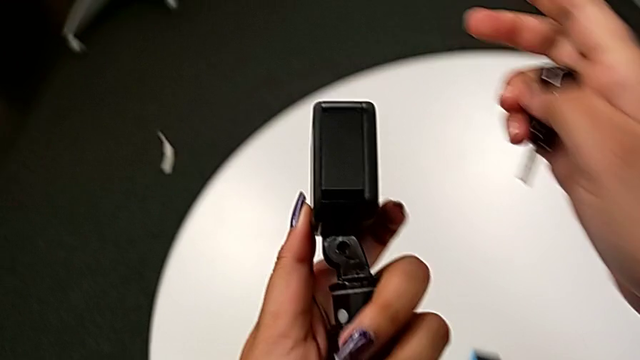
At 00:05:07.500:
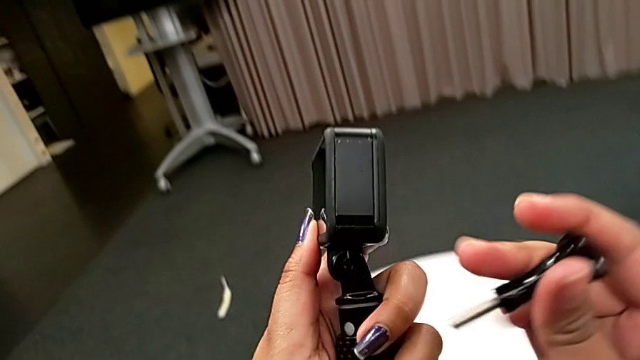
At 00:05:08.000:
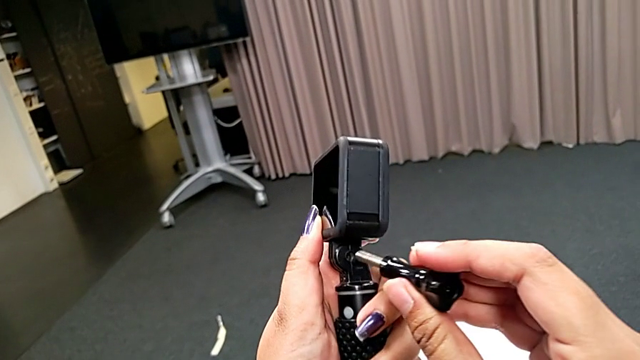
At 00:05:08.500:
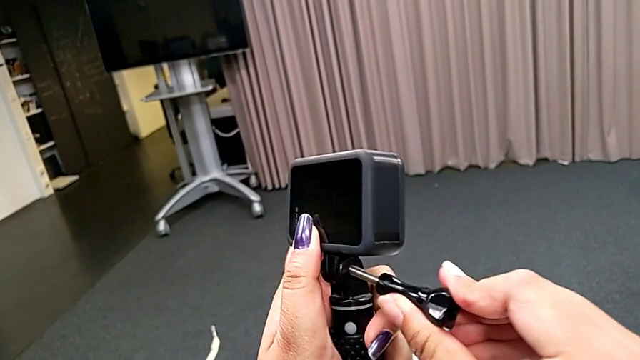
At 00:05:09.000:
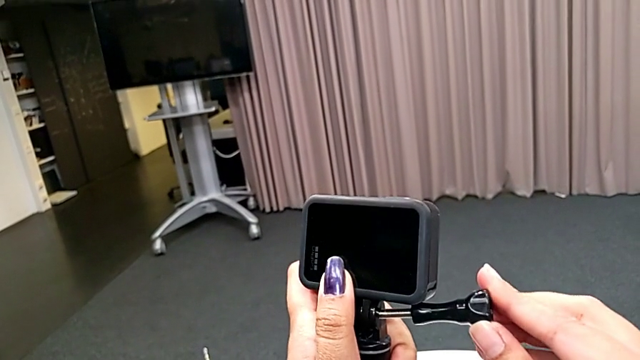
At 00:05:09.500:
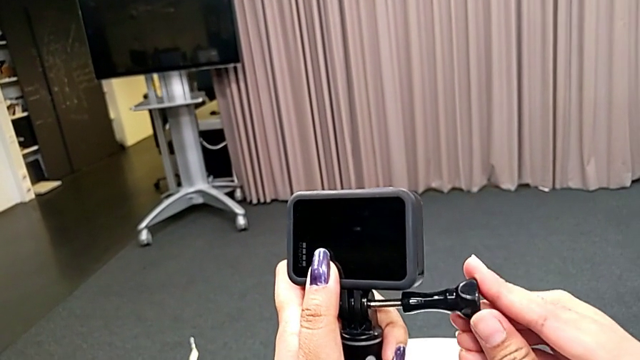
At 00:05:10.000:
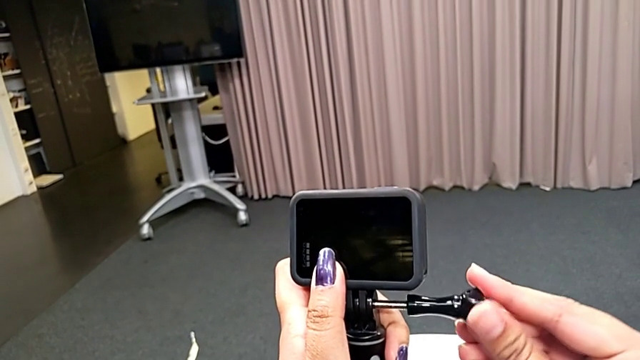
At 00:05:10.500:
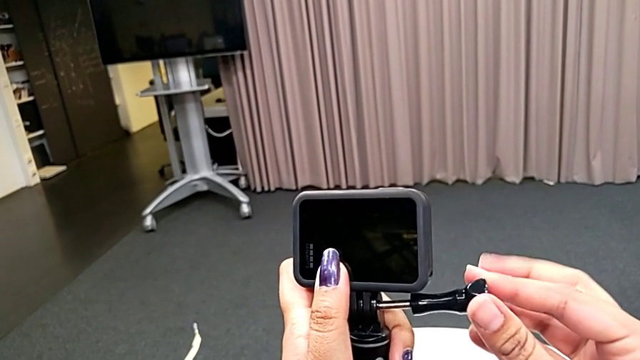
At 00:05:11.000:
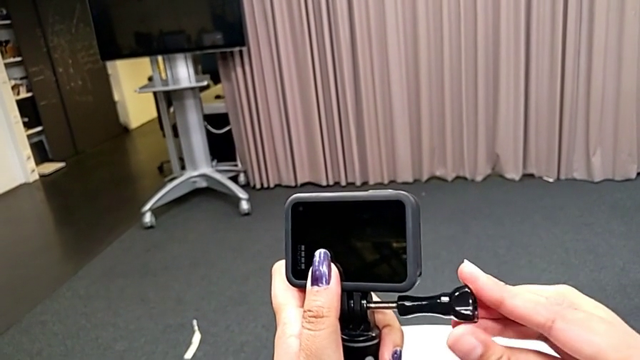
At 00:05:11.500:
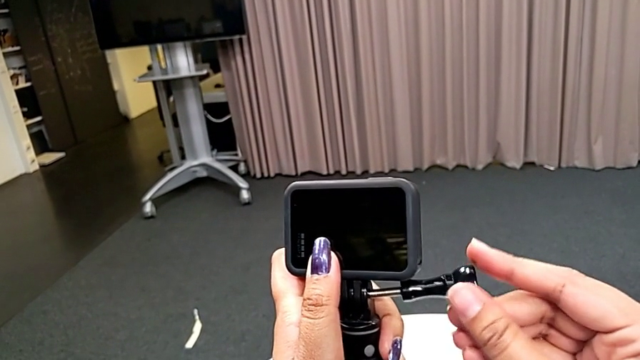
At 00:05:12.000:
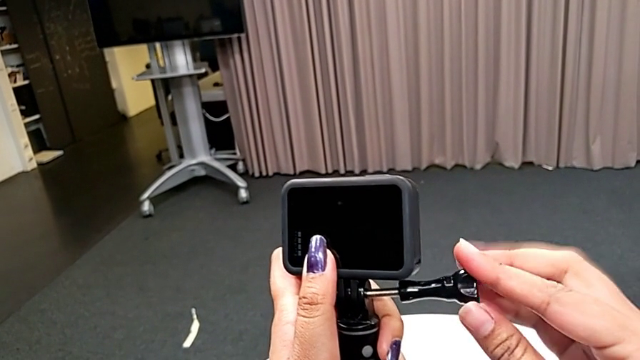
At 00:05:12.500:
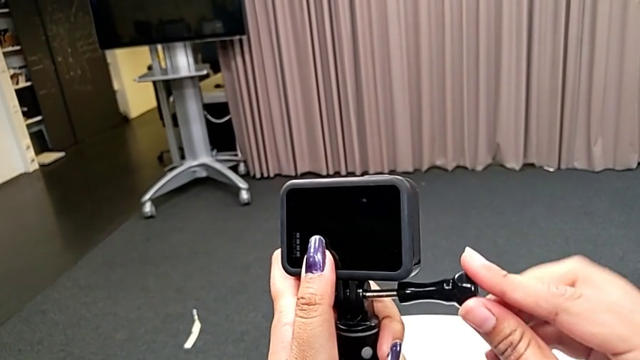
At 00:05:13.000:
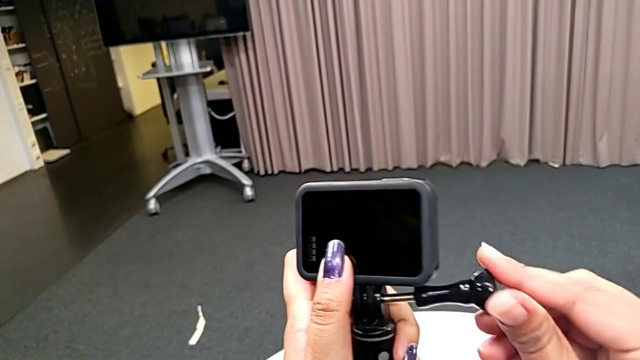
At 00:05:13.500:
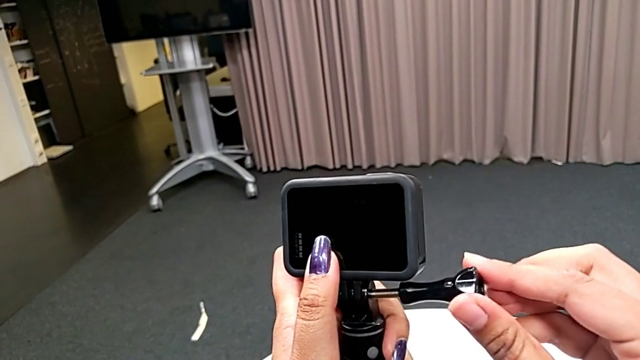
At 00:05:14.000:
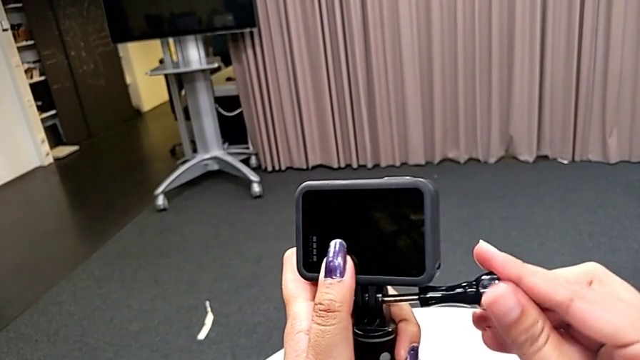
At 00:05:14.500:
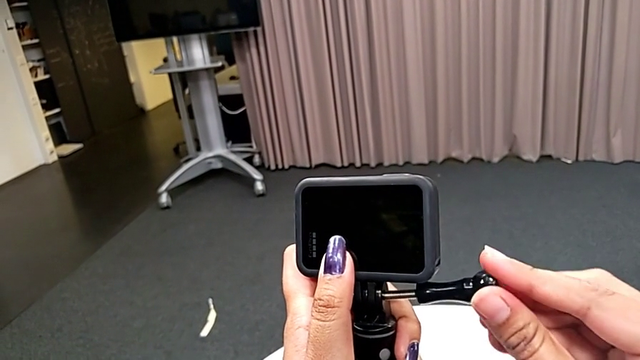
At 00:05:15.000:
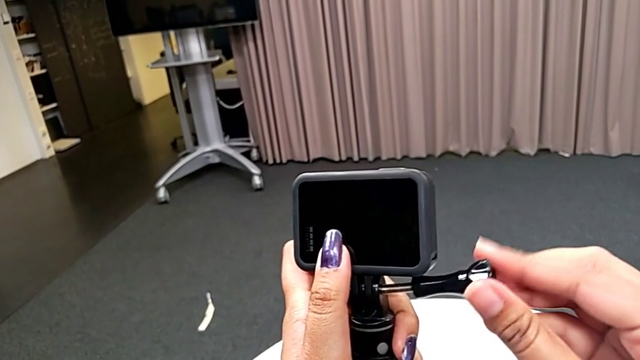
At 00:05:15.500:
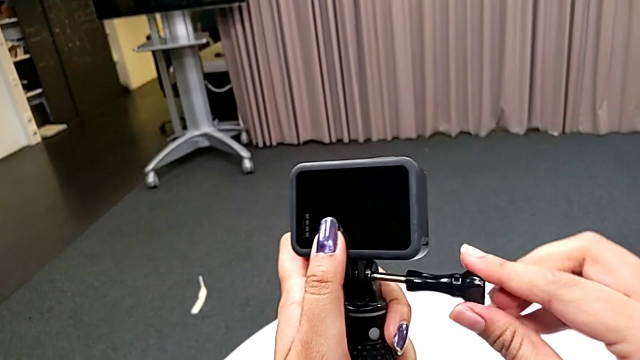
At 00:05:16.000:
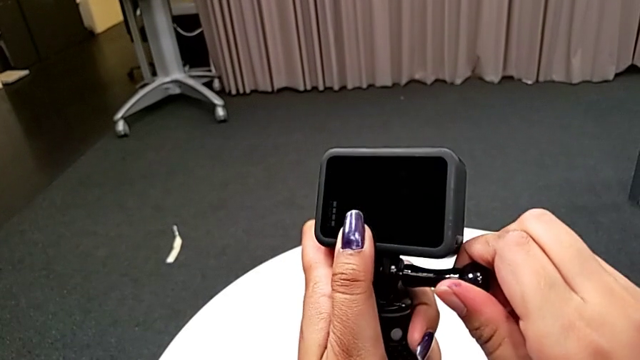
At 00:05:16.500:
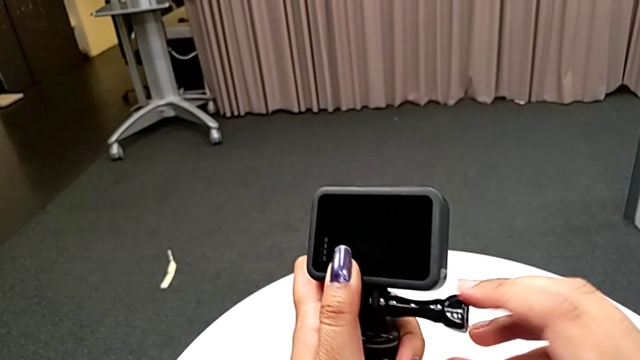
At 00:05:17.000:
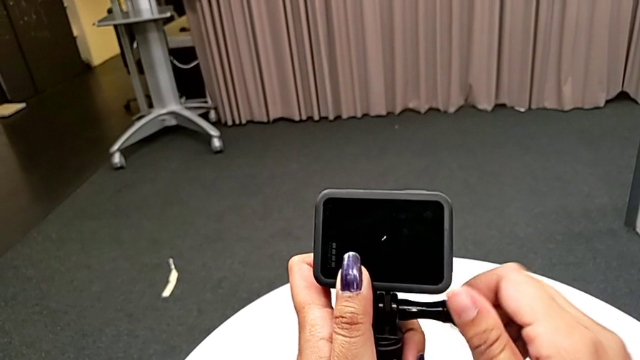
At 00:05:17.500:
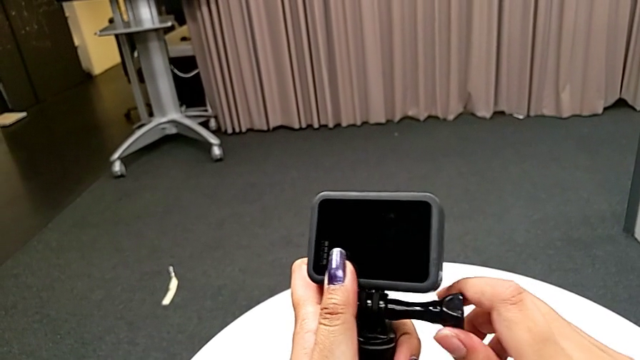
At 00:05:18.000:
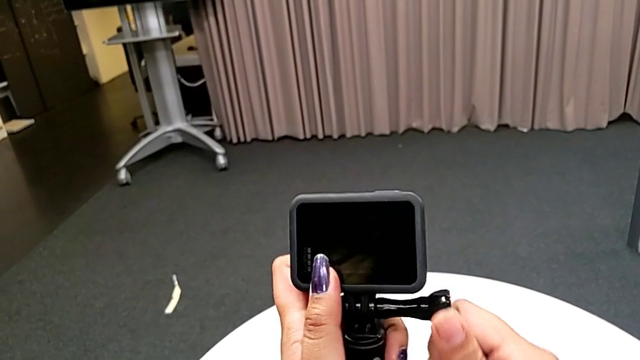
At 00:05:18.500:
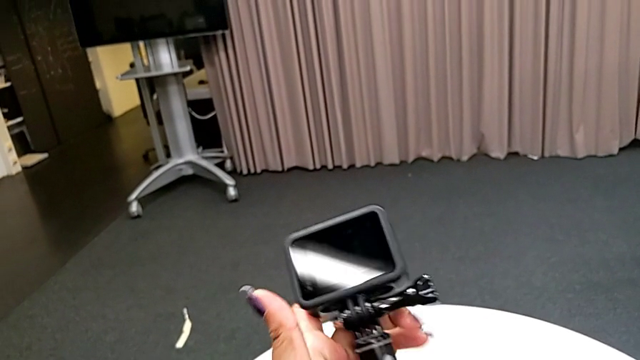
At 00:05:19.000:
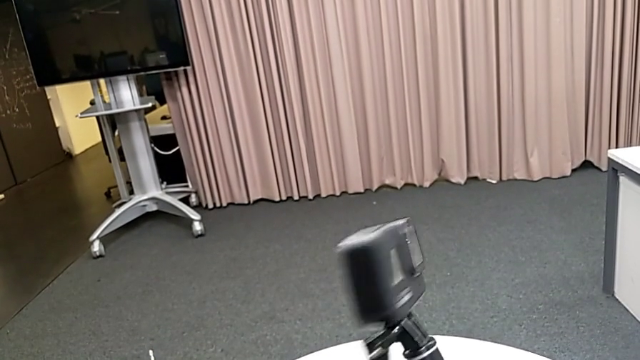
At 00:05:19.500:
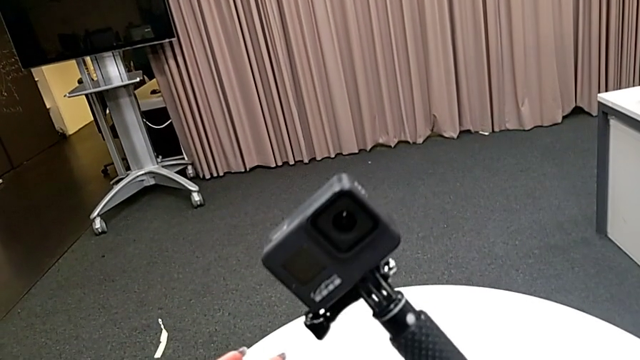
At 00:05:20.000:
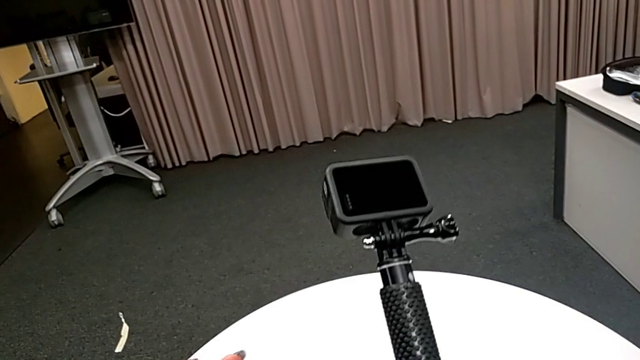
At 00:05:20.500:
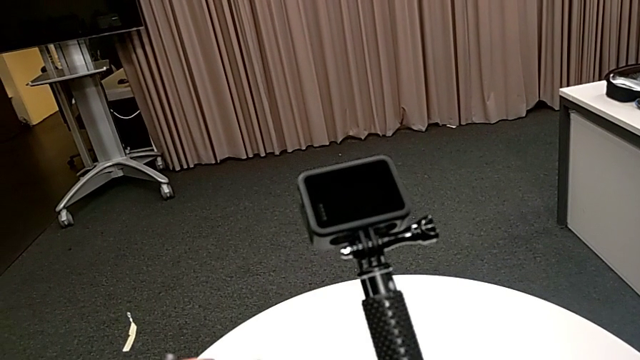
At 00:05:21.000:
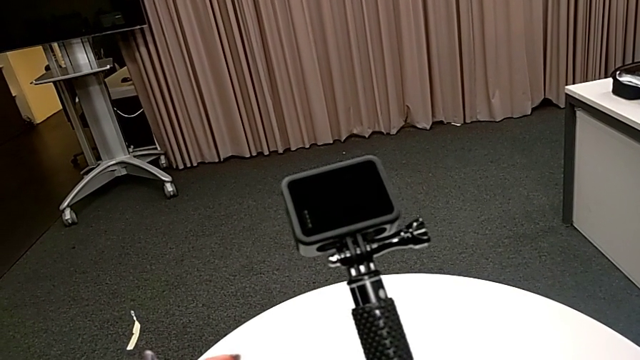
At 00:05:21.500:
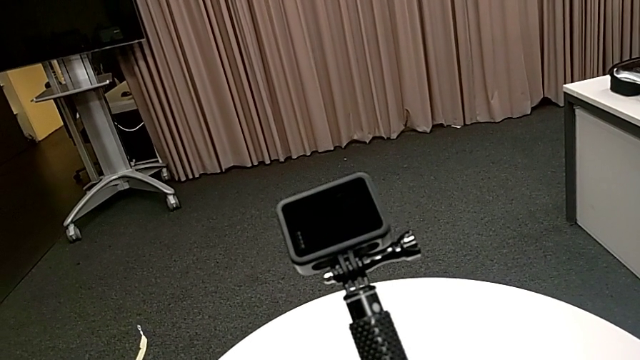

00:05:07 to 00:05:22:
The camera wearer is attaching the handheld to the GoPro. They keep screwing the screw and rotate the GoPro.

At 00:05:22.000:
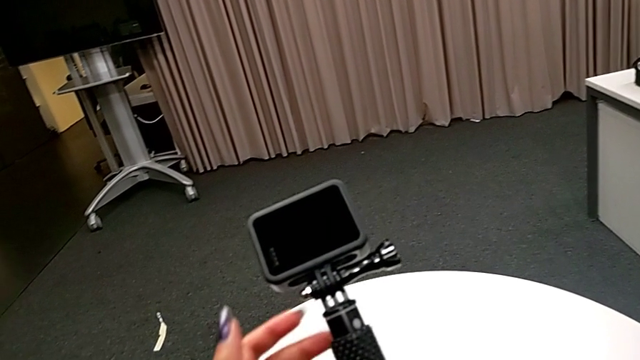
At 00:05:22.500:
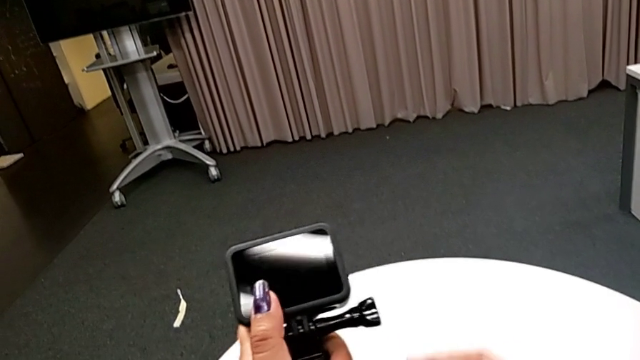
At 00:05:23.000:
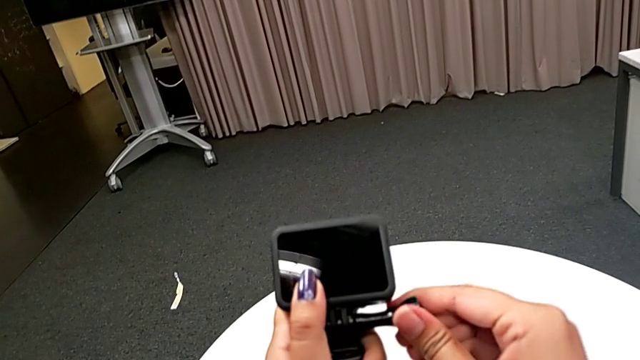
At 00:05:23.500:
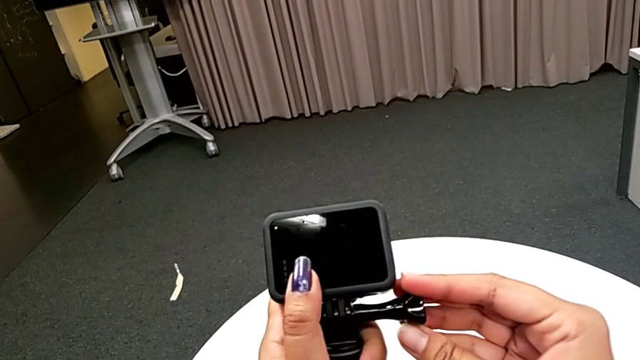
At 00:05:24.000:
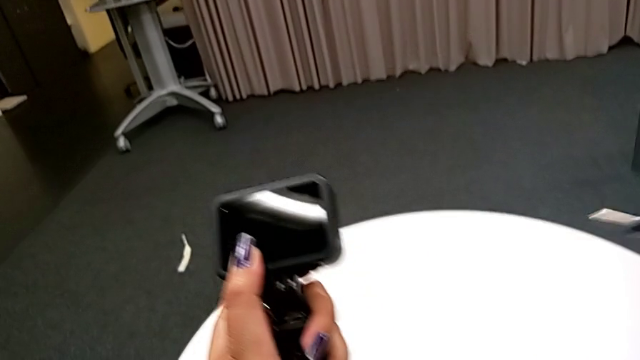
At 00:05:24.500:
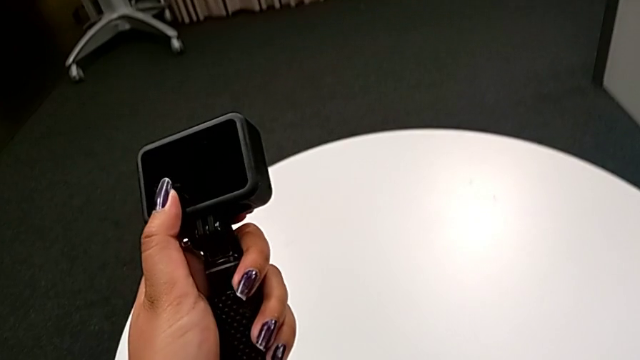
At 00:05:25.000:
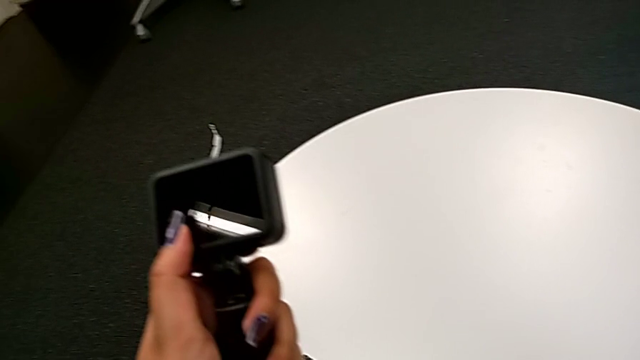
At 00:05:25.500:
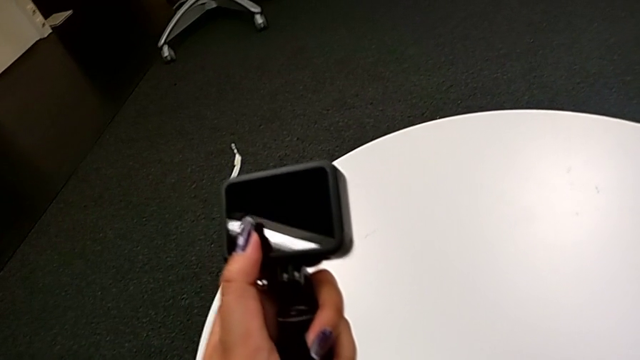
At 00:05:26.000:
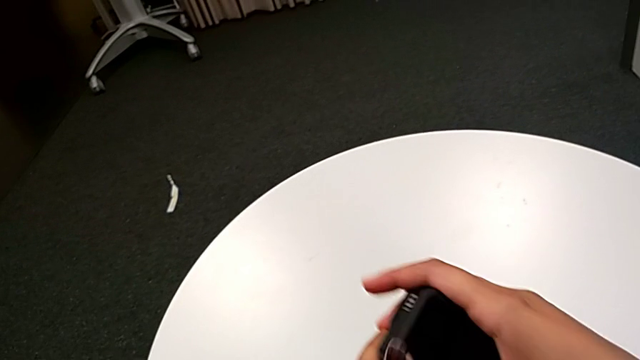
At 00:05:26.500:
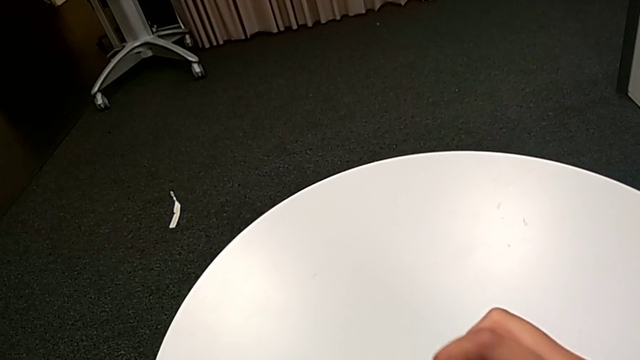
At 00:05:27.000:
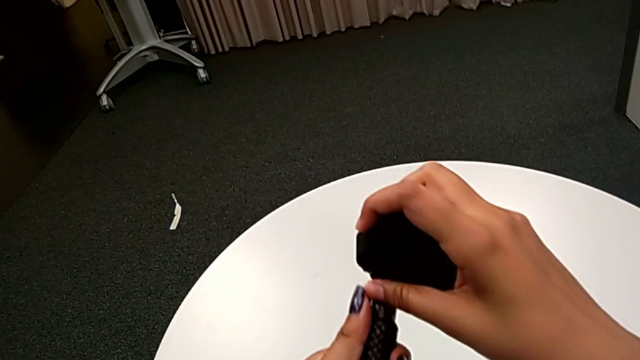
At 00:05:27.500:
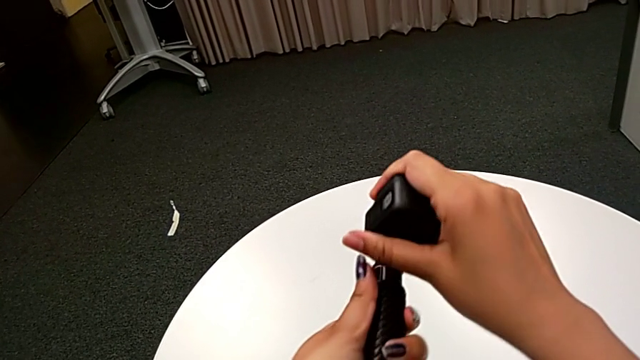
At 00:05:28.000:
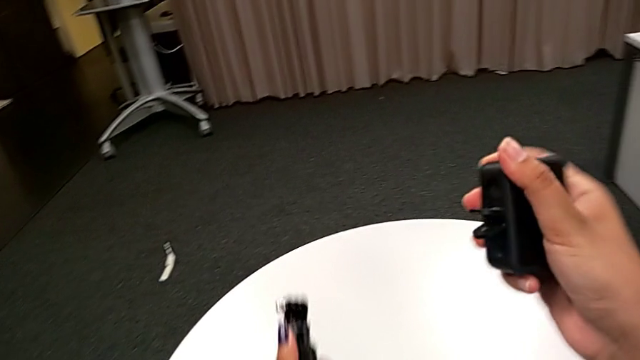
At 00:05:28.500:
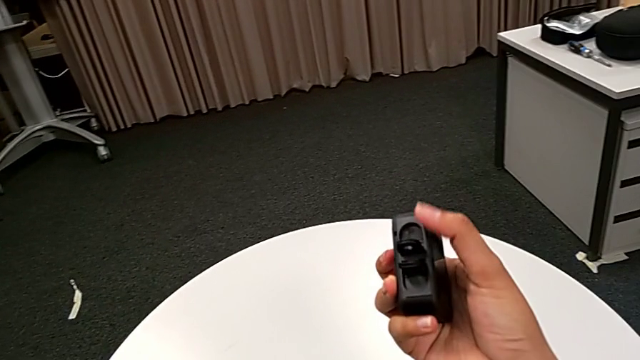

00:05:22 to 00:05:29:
The camera wearer is detaching the handheld from the GoPro. They withdraw the screw and withdraw the handheld grip.
